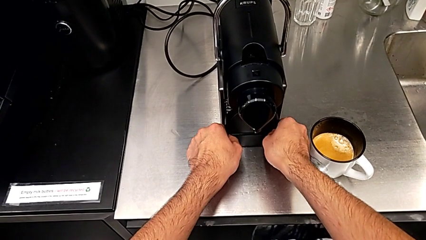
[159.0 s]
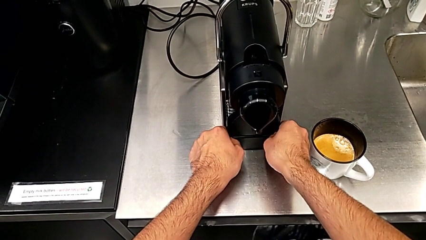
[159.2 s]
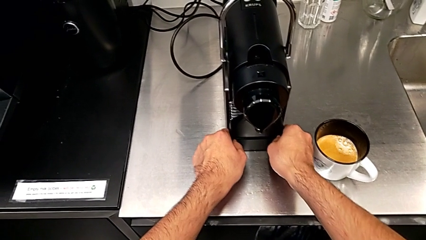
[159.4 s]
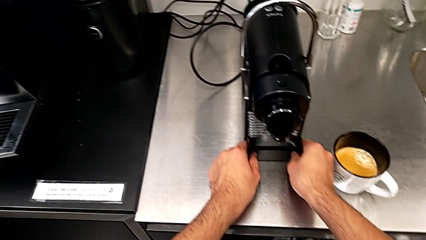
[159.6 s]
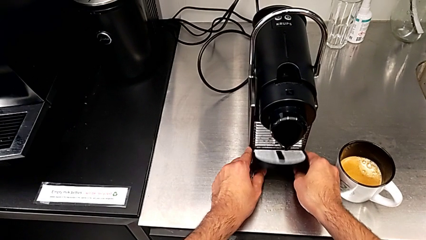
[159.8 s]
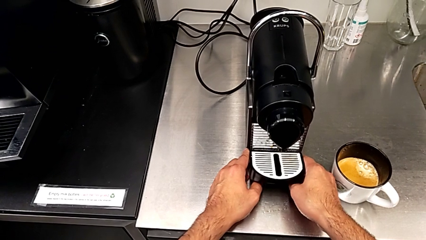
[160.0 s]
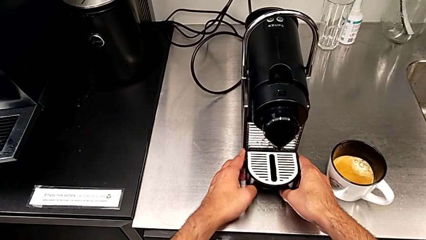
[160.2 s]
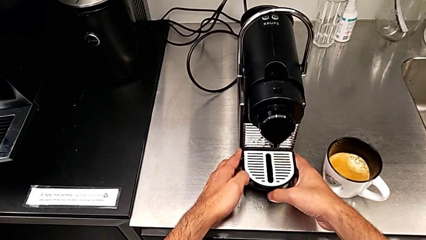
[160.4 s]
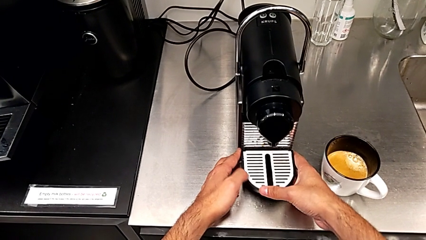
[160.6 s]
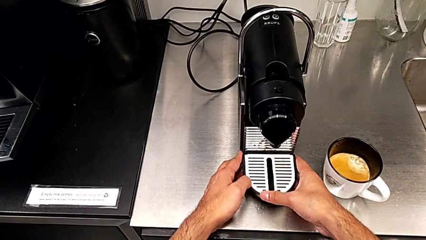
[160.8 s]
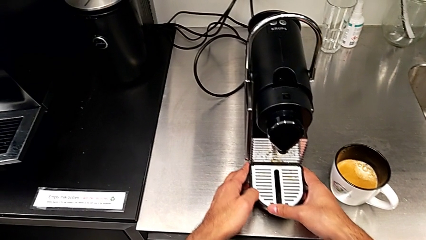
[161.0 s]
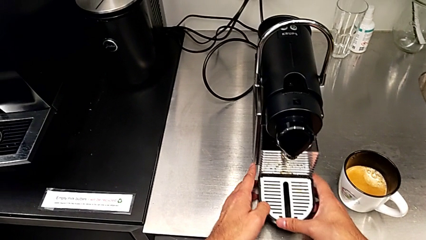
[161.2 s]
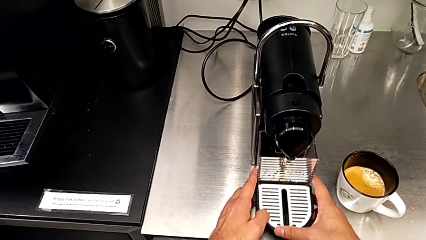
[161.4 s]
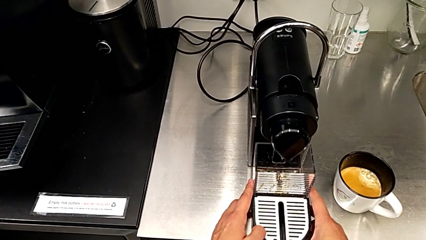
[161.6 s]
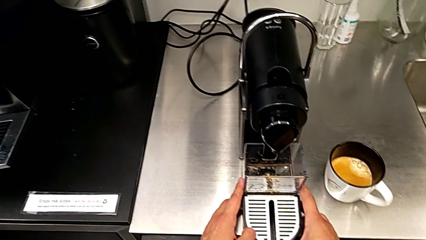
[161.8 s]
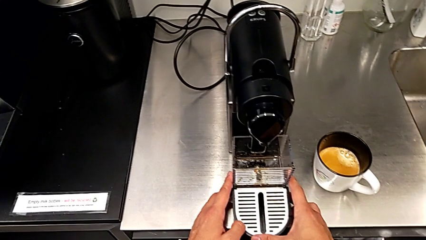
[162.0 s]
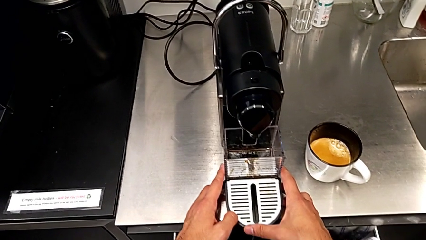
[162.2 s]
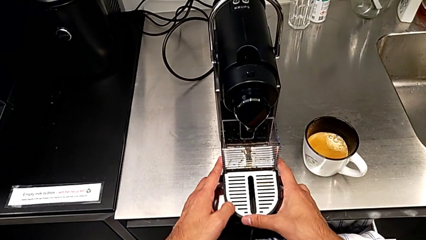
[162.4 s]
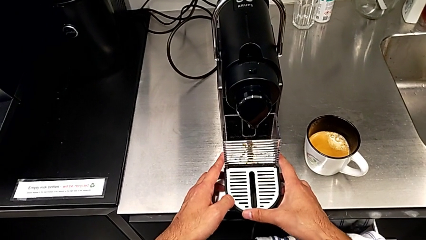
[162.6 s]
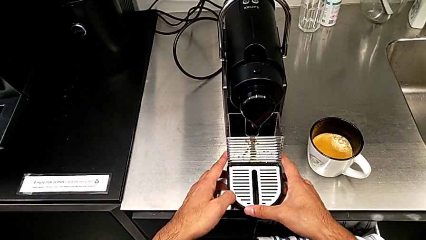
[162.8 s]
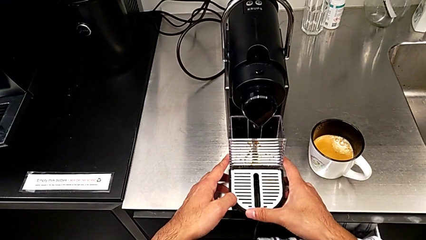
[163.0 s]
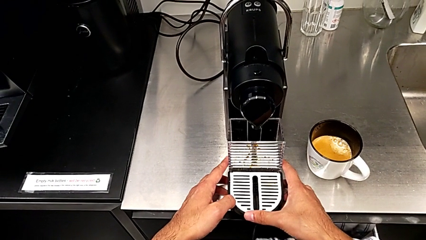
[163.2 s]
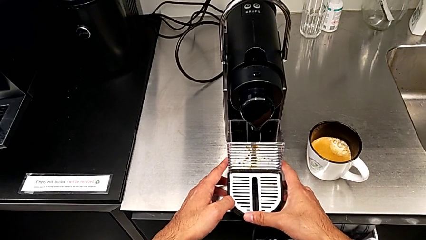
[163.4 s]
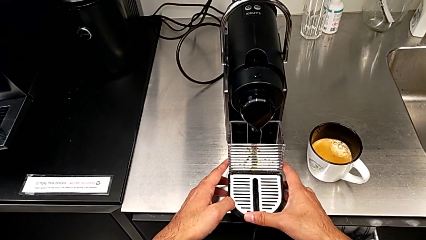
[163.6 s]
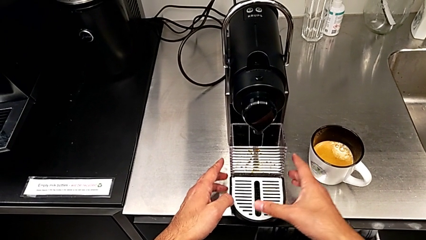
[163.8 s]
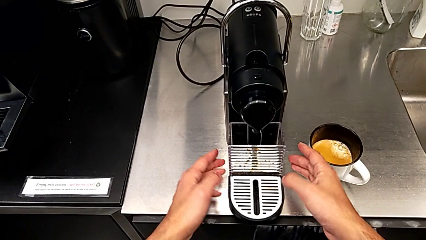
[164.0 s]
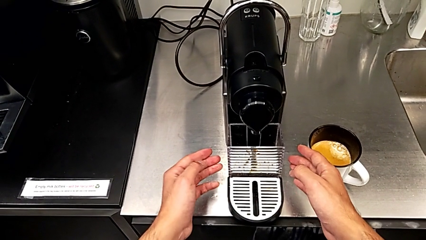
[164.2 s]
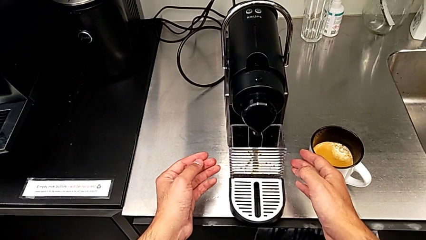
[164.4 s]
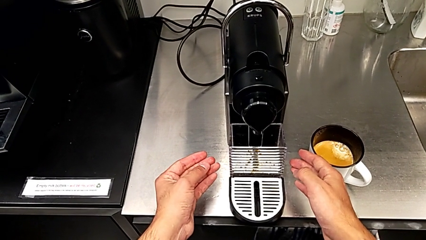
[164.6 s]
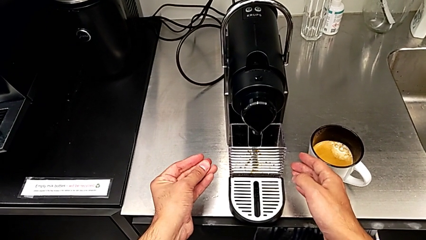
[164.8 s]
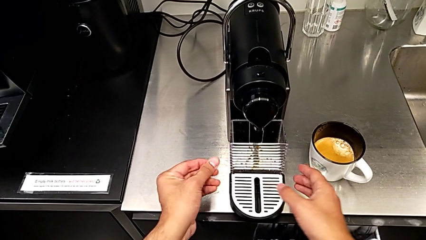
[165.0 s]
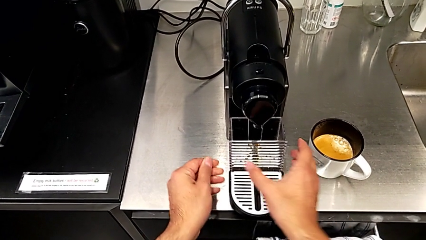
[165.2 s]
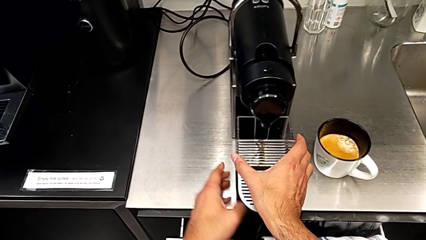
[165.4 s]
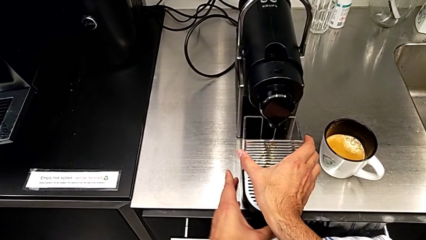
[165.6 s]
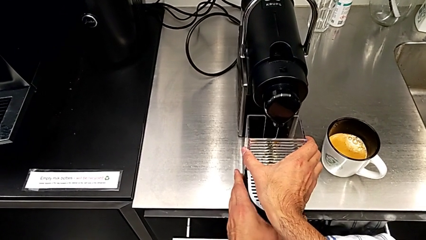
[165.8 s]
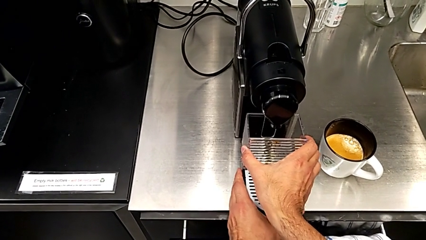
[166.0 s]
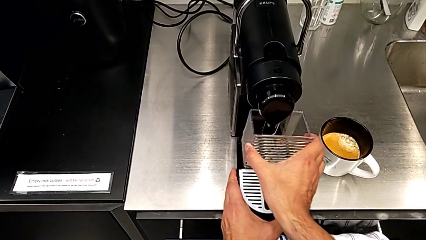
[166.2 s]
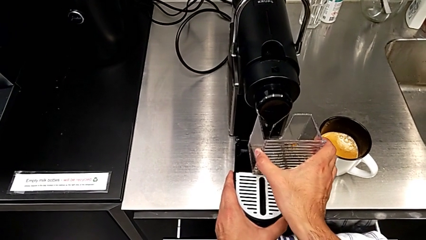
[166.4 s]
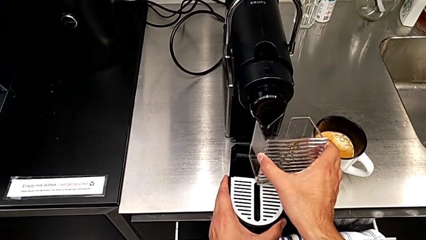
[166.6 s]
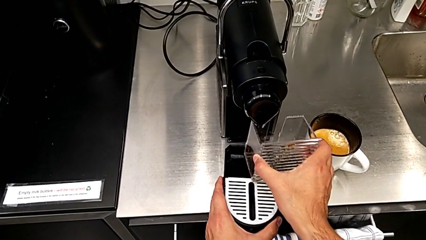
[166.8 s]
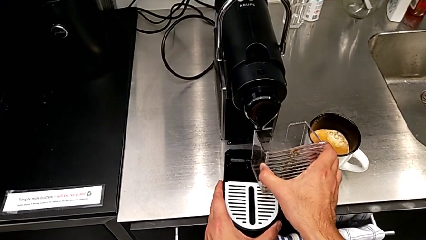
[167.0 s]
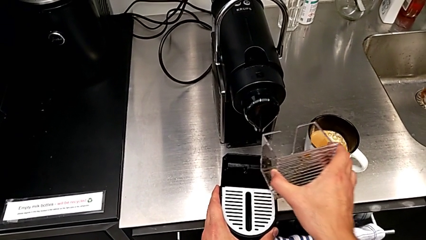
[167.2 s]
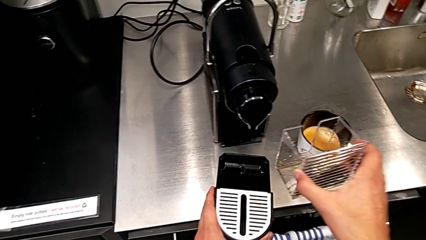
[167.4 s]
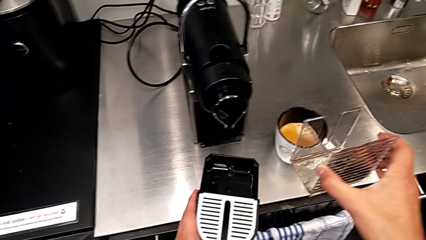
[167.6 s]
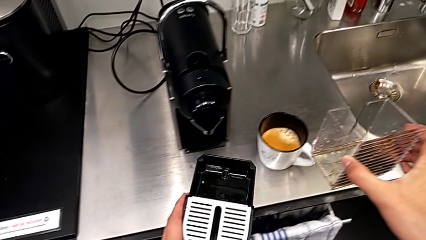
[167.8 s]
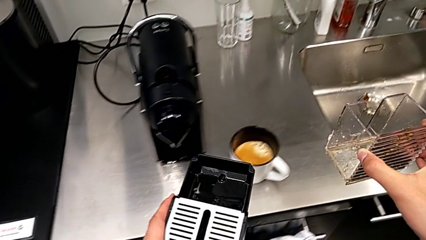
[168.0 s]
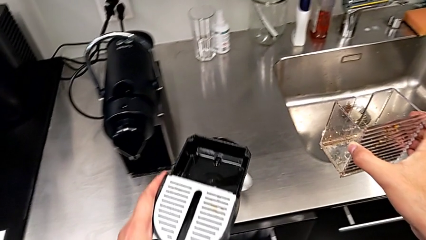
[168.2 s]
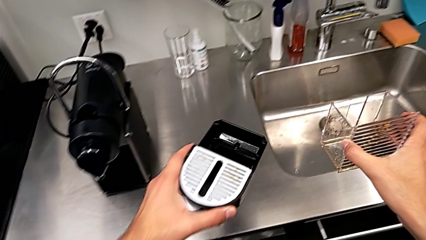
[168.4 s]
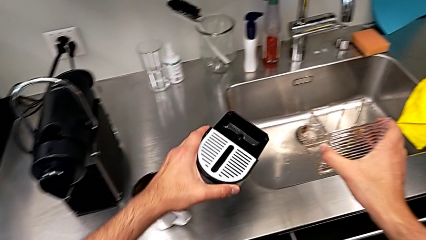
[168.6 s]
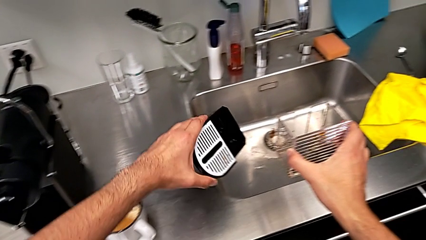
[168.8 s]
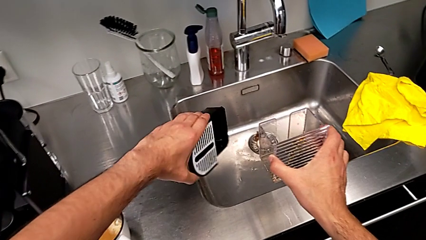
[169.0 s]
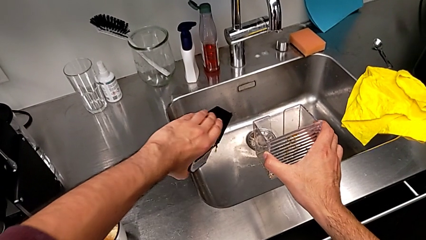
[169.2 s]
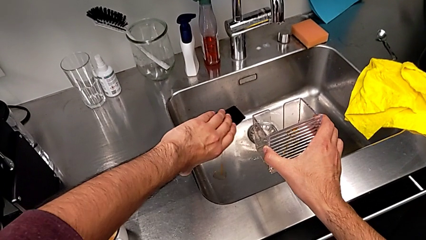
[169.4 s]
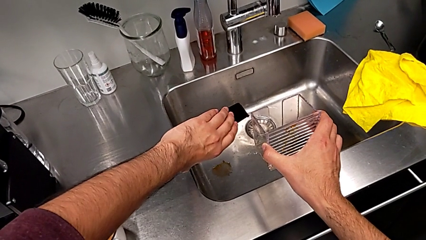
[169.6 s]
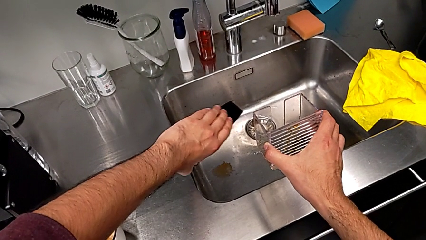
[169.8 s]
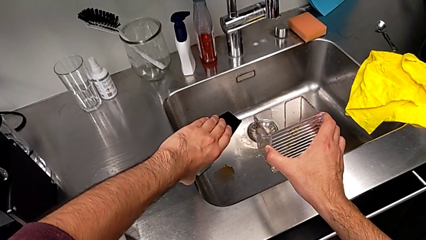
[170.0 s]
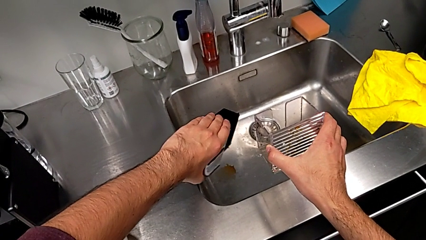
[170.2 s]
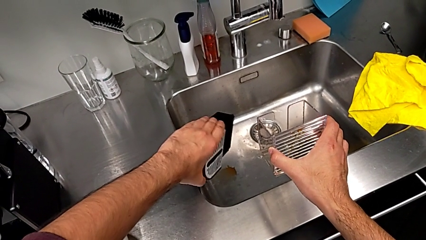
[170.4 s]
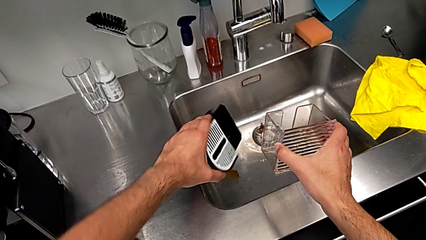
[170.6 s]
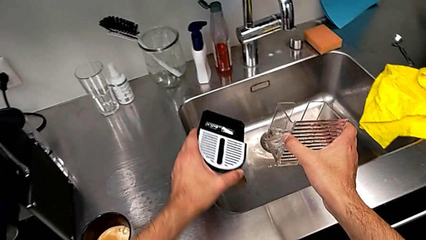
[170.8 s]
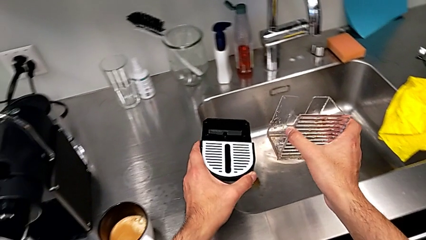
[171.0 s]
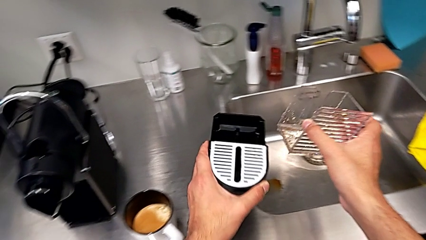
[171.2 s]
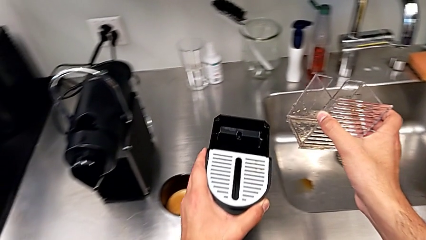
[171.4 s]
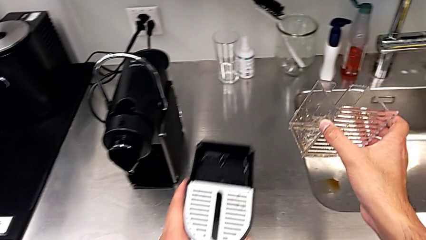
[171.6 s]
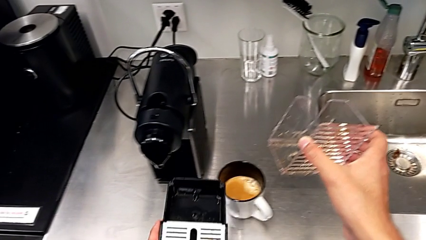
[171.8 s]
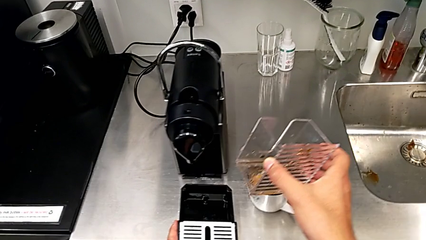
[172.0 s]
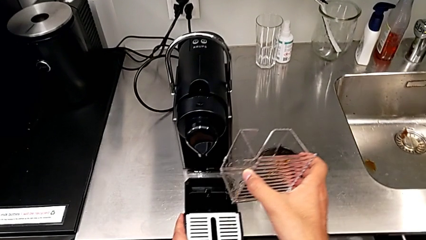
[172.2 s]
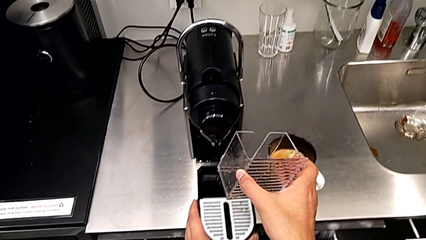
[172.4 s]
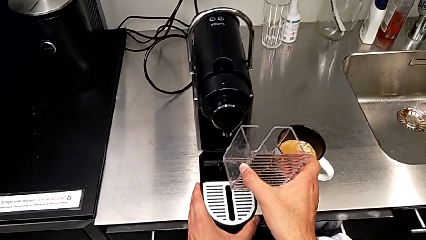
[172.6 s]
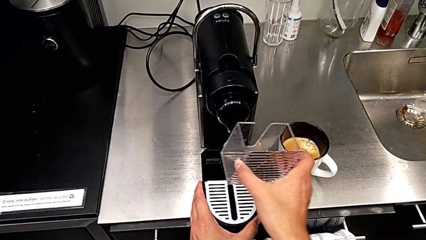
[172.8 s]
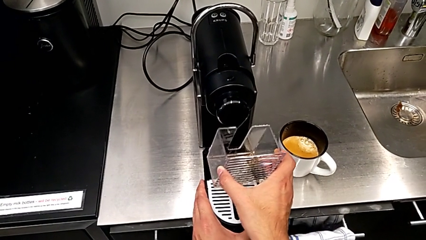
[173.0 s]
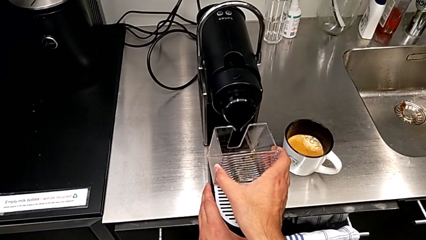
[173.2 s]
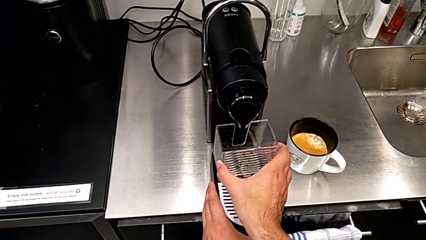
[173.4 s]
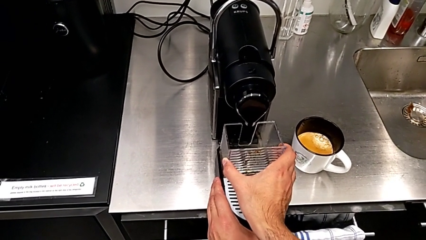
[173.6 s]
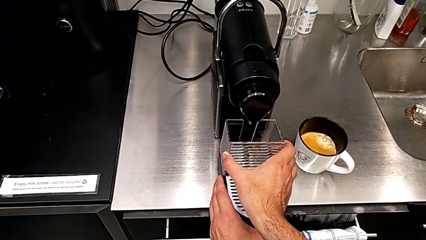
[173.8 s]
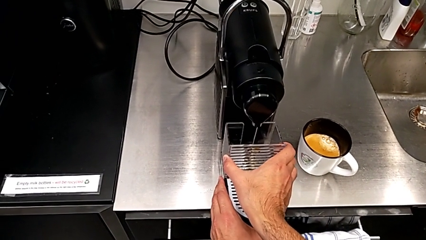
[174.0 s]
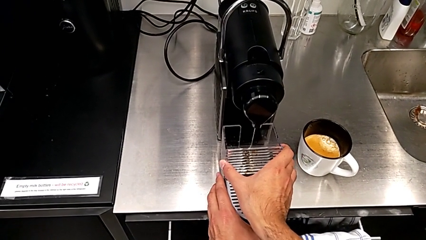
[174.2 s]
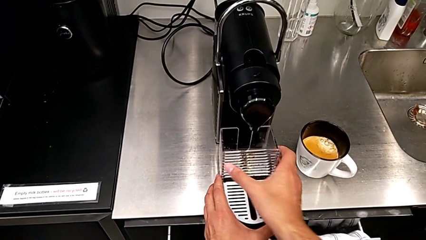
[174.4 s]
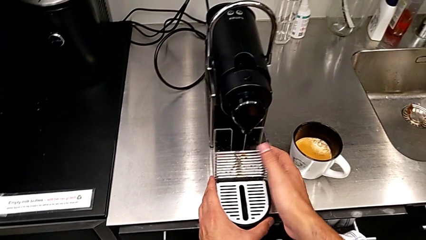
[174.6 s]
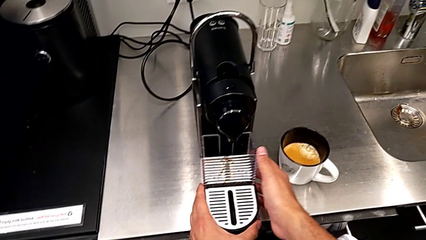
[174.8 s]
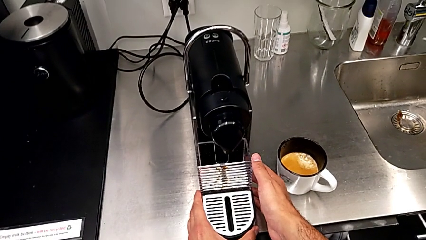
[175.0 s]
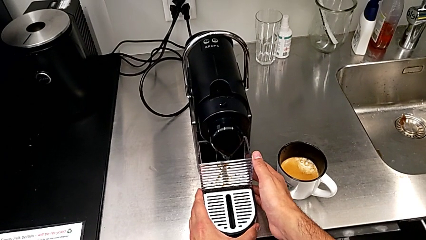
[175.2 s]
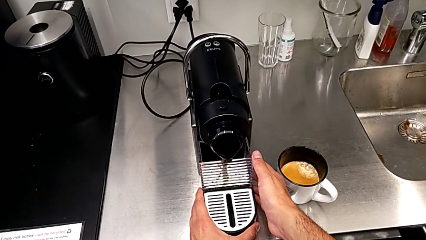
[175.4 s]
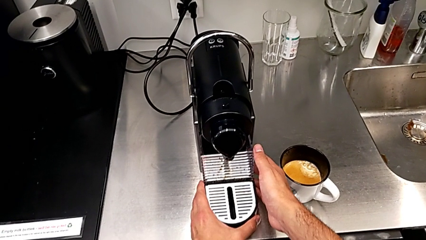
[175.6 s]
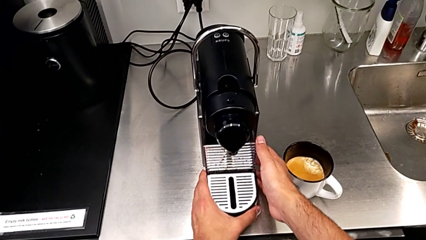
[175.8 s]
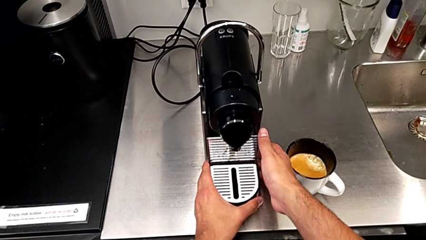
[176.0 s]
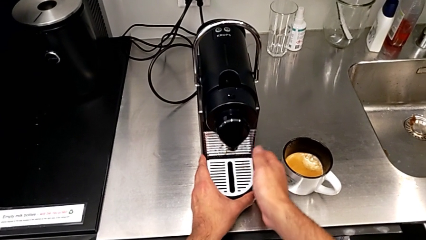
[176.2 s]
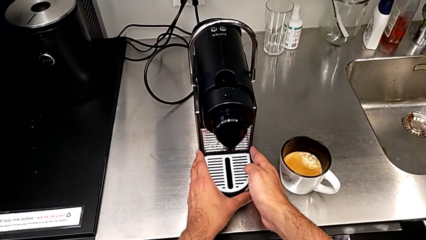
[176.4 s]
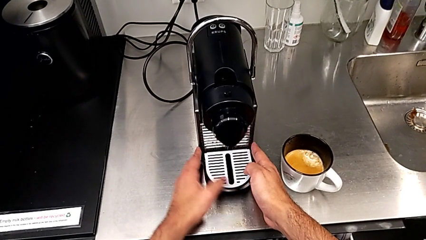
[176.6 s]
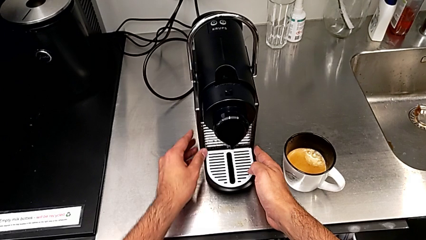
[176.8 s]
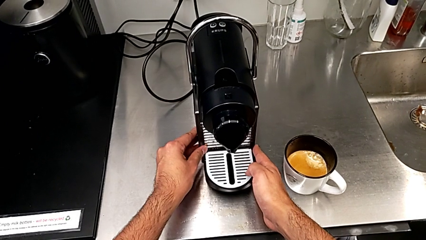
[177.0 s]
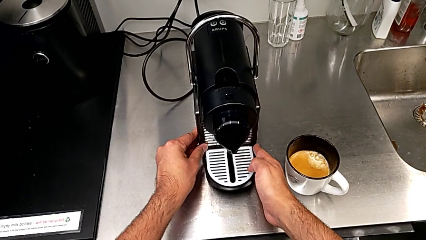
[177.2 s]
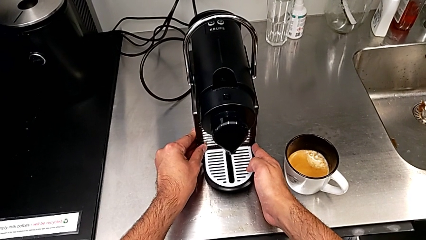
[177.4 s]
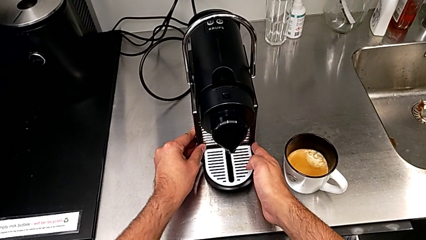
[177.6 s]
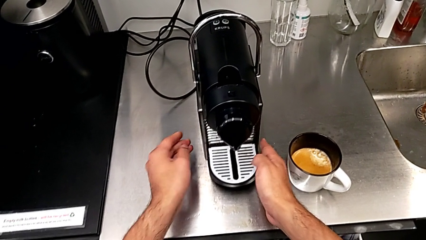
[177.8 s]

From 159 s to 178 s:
The camera wearer is emptying the drip tray. They keep pulling the drip tray, grab the capsule container and lift it, all with the right hand. They lift the drip tray, empty it, lift it and place it, all with the left hand. They assemble the capsule container with the right hand and assemble the drip tray with the right hand.
